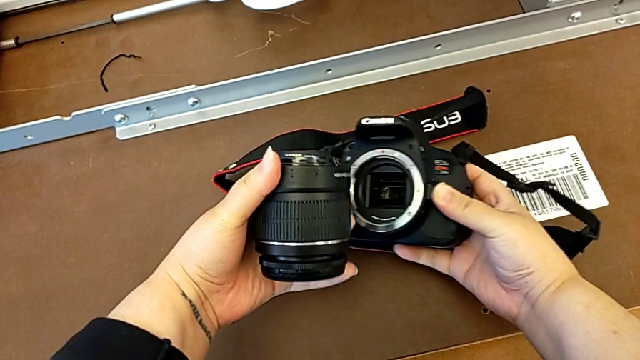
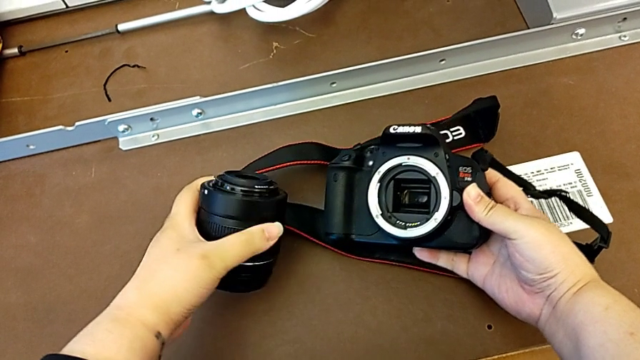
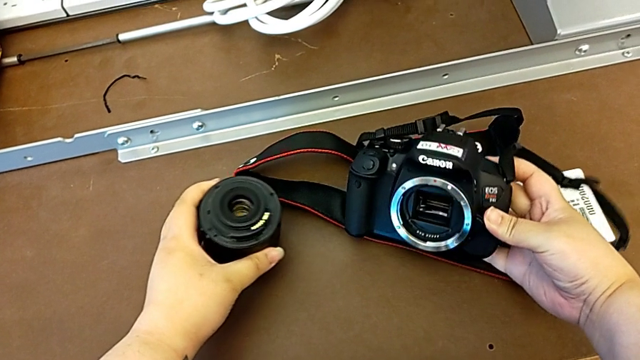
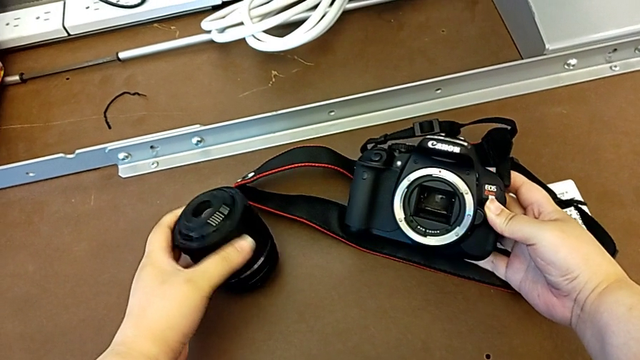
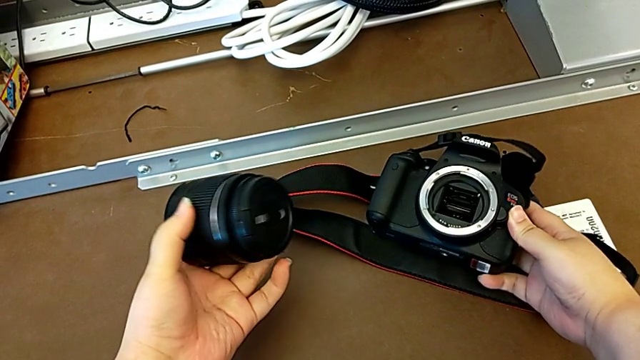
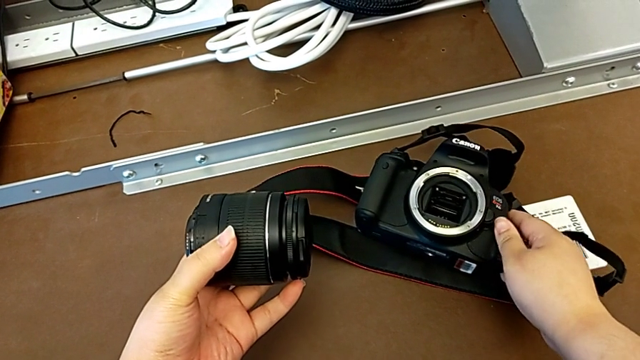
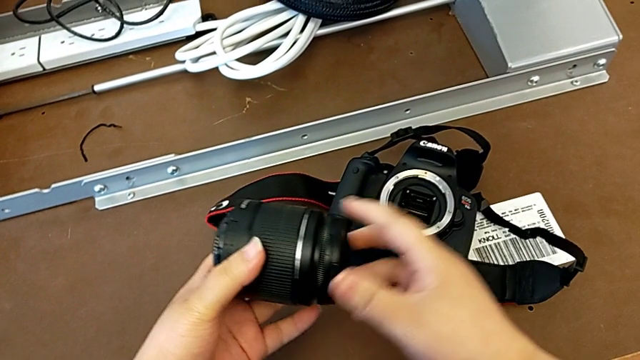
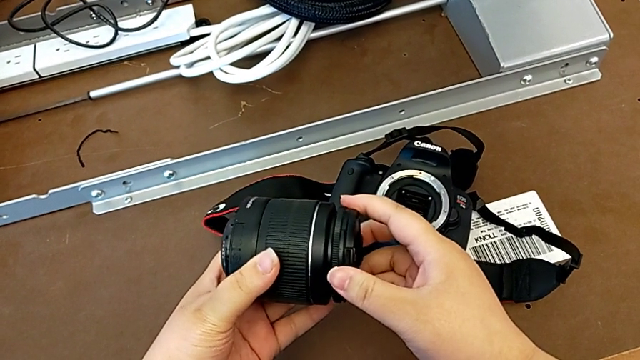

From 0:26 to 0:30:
The camera wearer is detaching the lens from the DSLR. They withdraw the lens and place the DSLR.

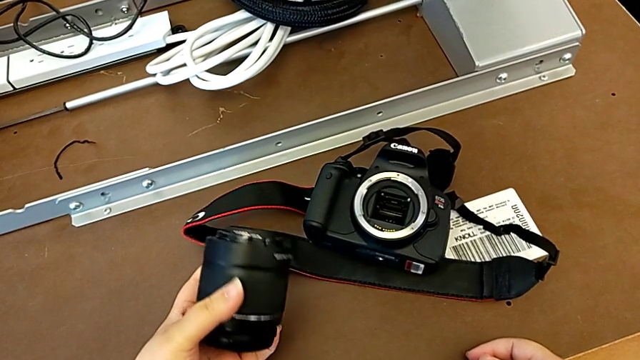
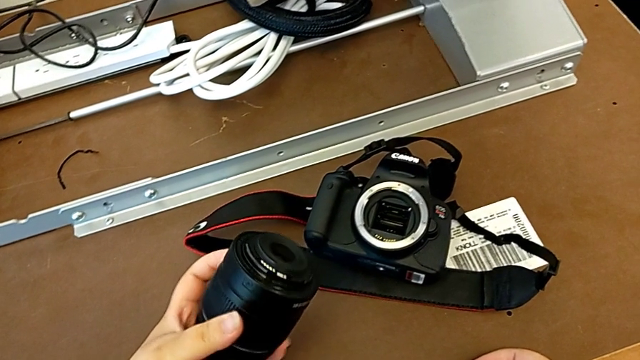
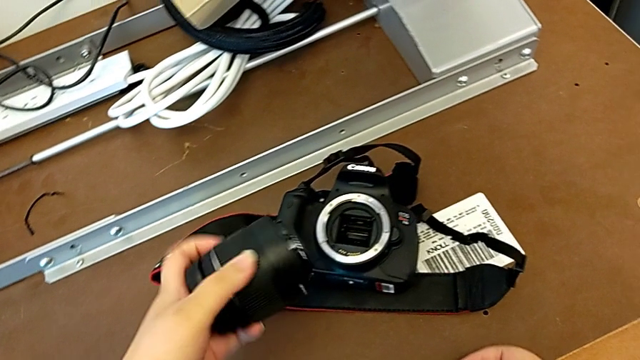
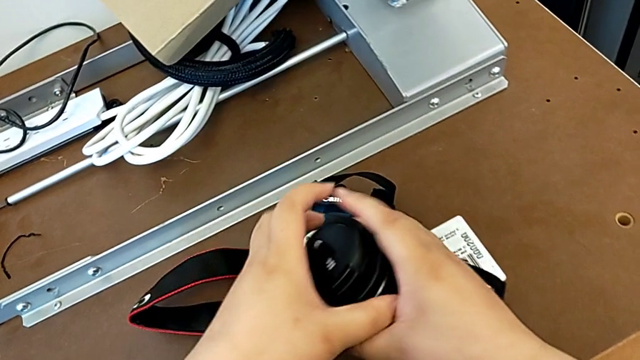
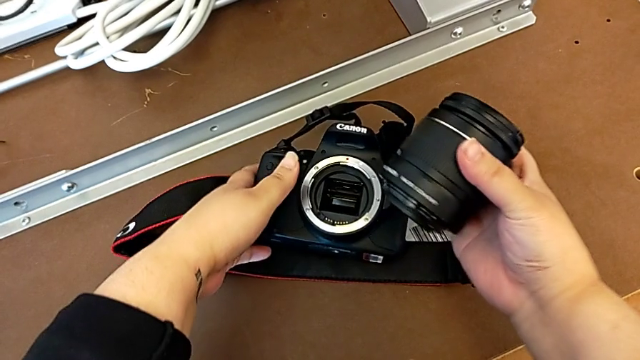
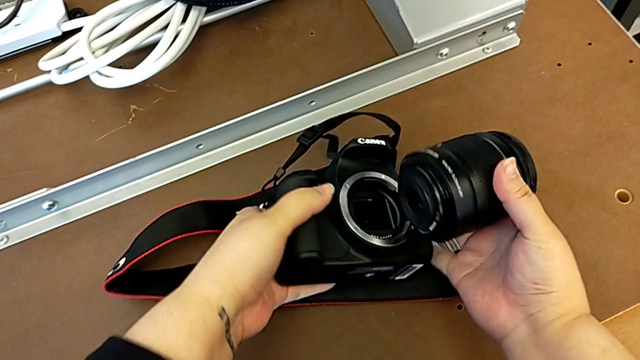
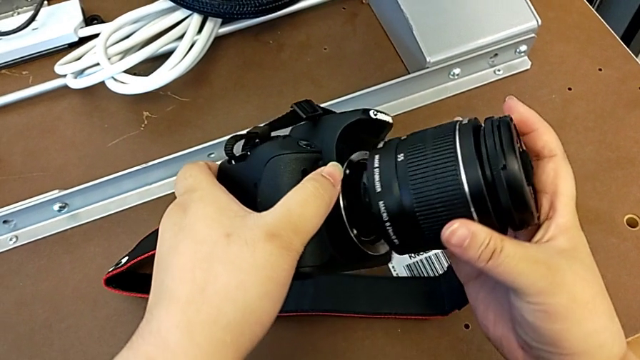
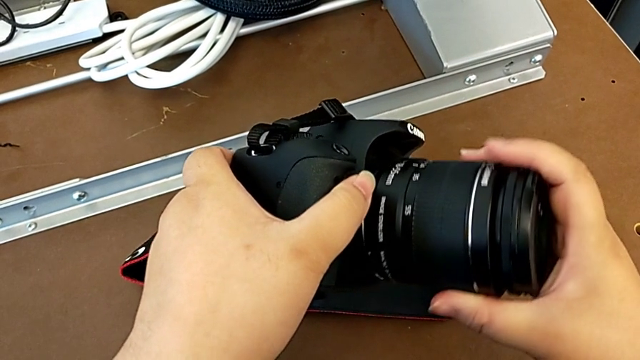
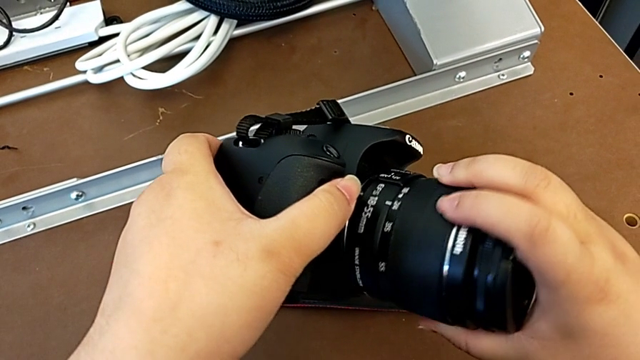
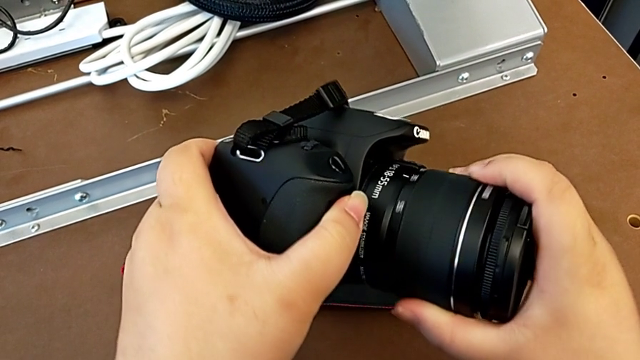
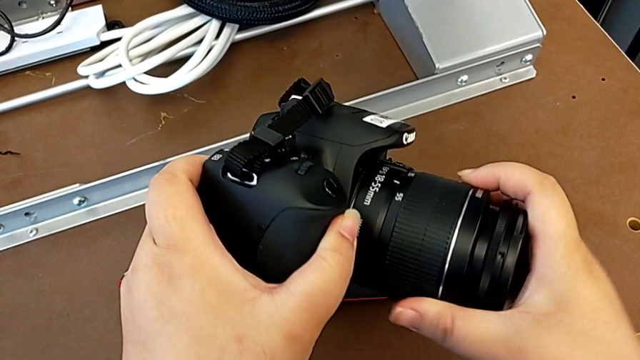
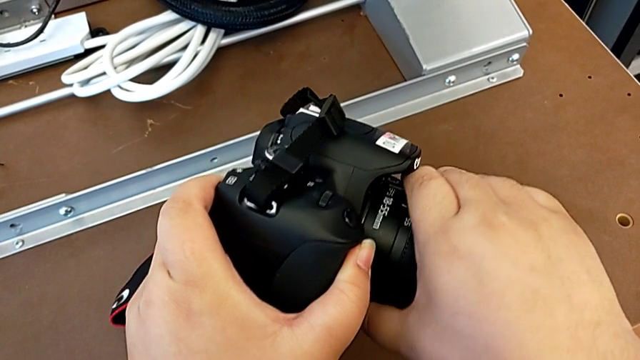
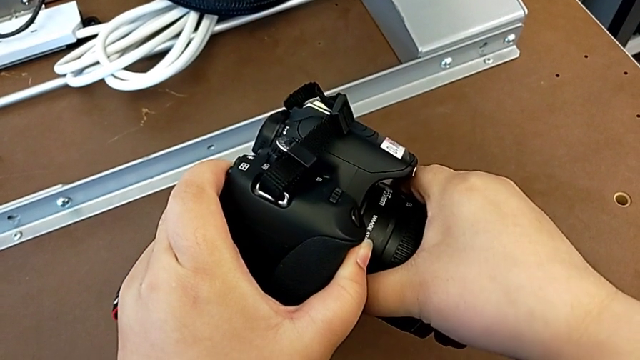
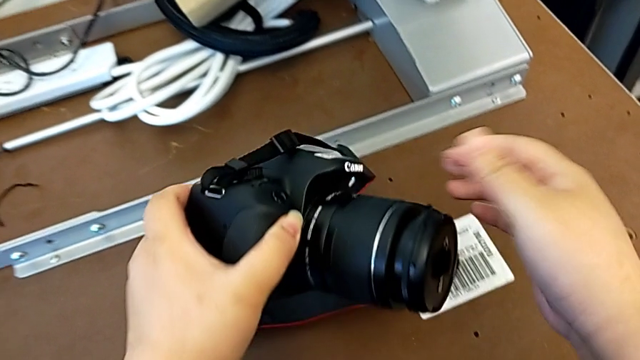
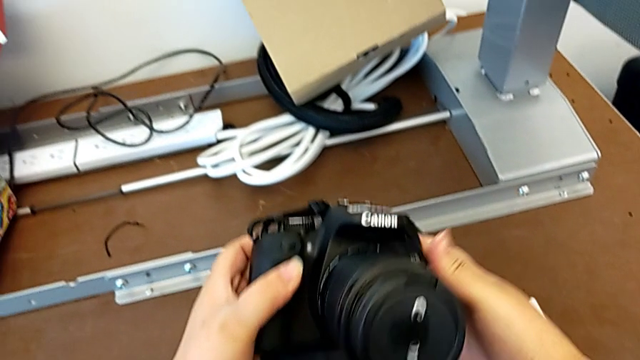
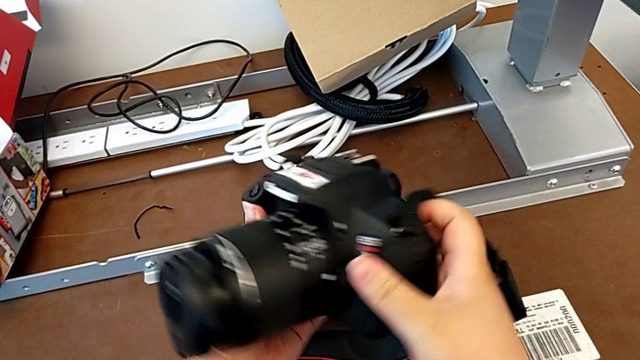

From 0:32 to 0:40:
The camera wearer attaches the lens to the DSLR camera. They hold the lens, grab the DSLR, assemble the lens, rotate it and turn the DSLR.

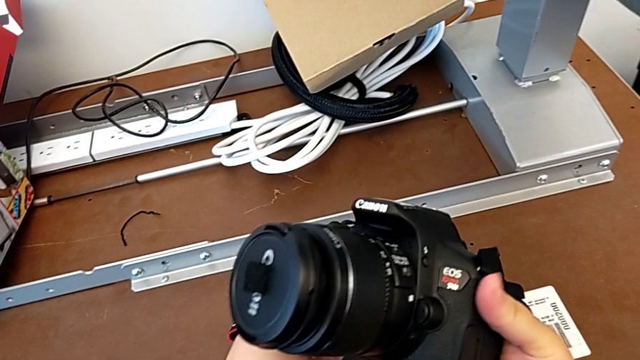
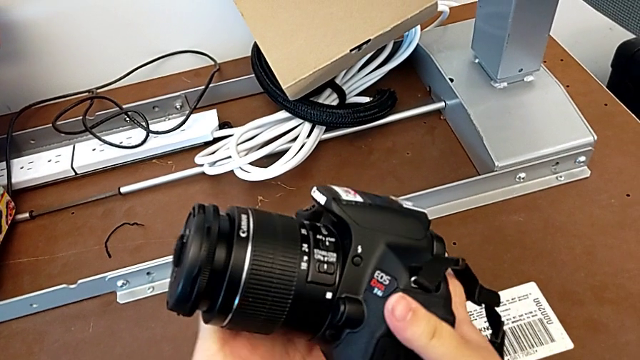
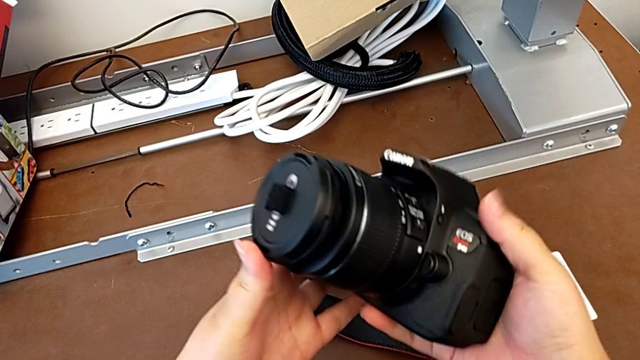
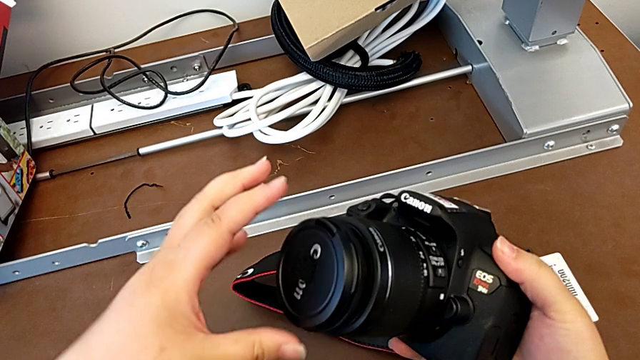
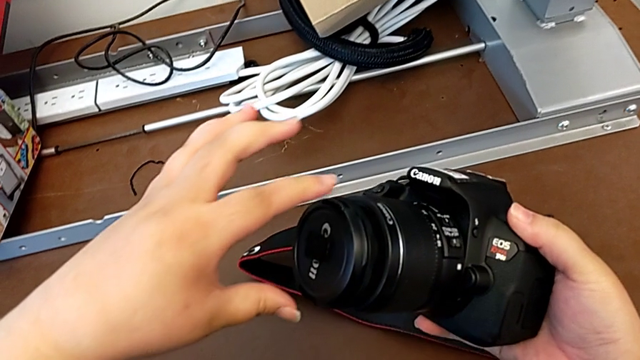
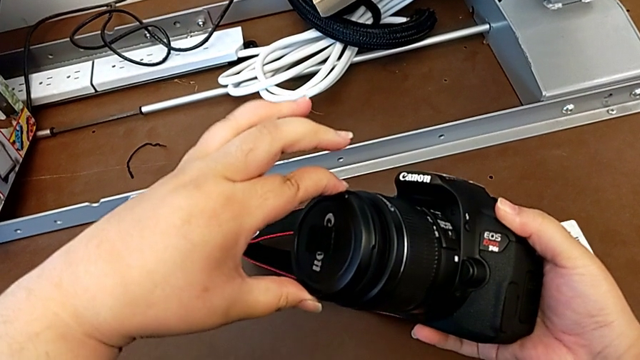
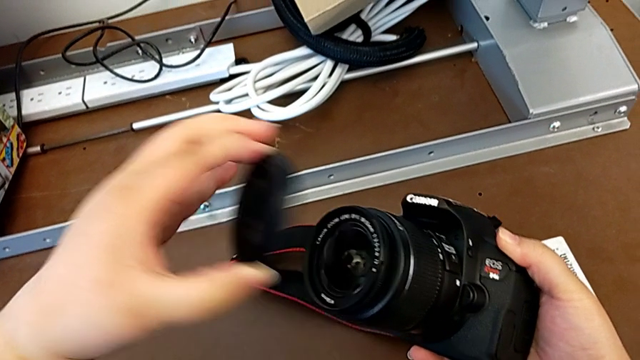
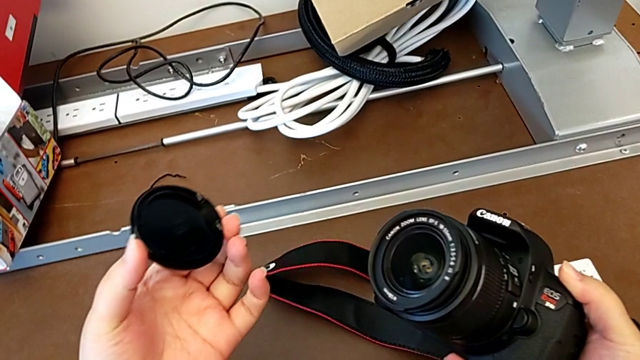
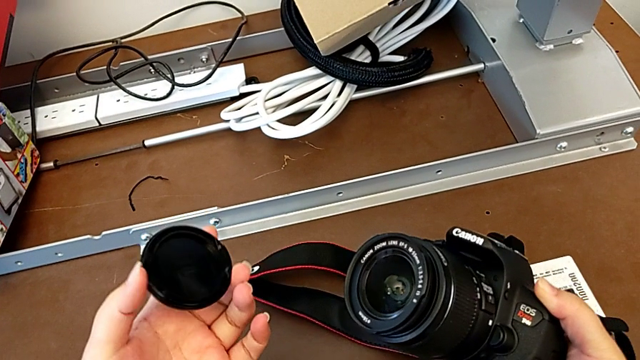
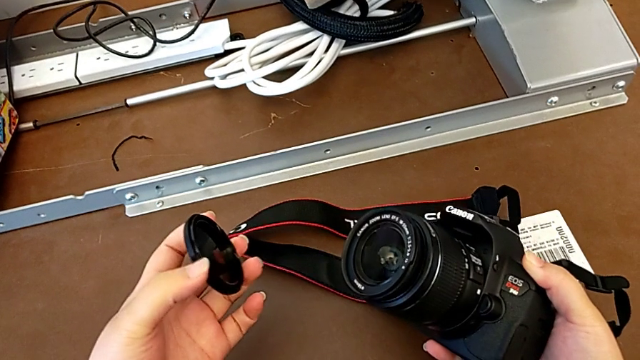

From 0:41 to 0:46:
The camera wearer removes the cover off the lens. They inspect the lens, grab the lens cover and withdraw it.

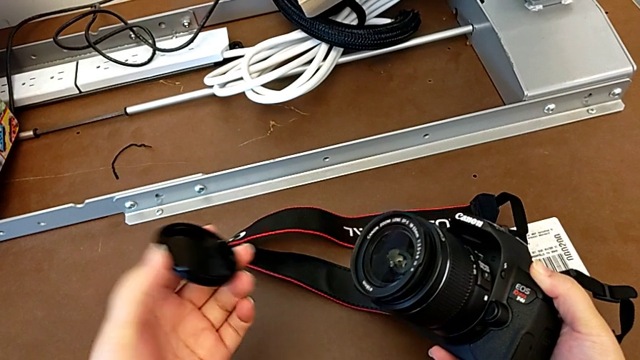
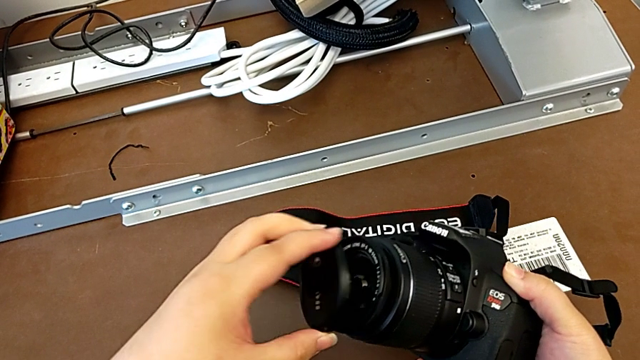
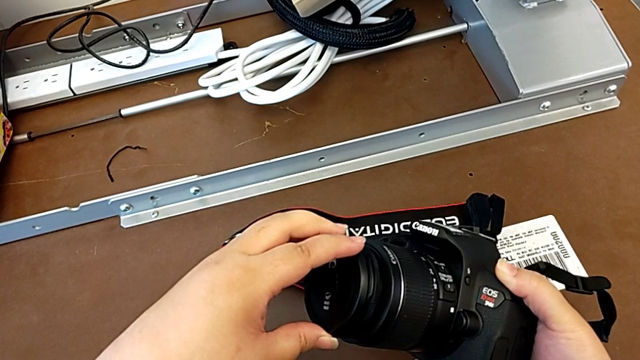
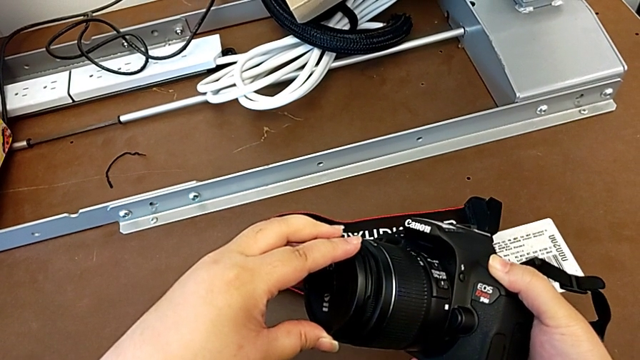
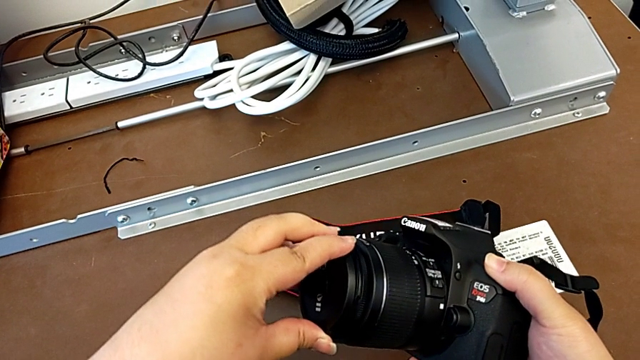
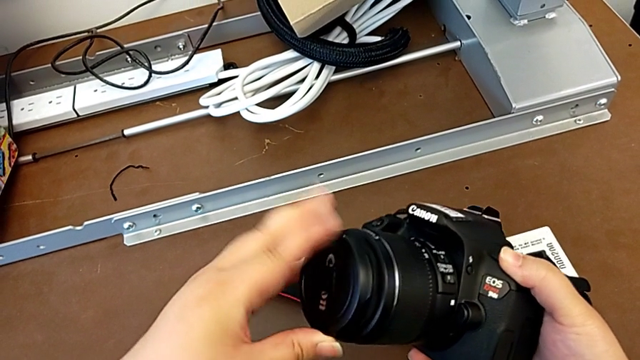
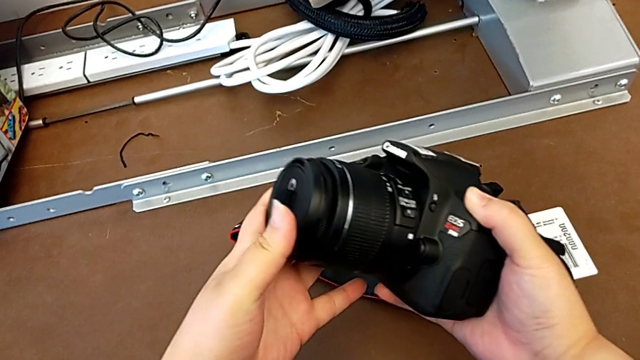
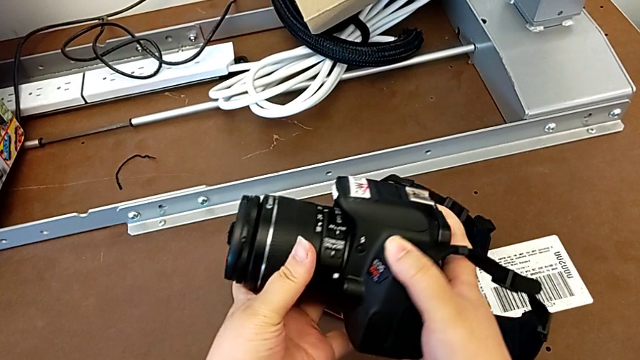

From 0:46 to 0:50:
The camera wearer attaches the cover to the lens. They assemble the lens cover and inspect the DSLR.
